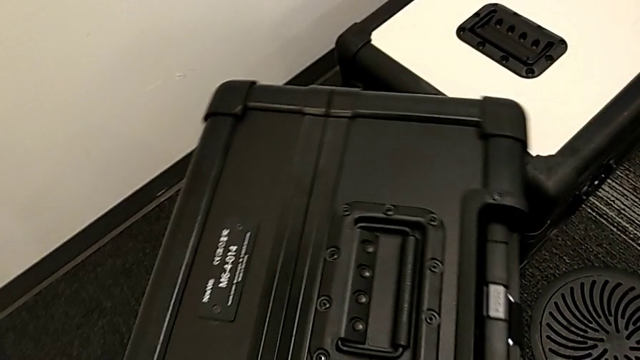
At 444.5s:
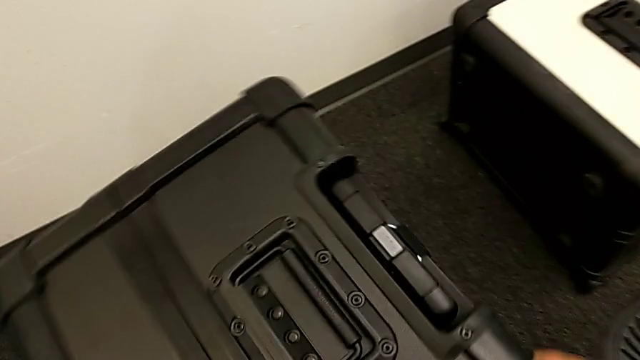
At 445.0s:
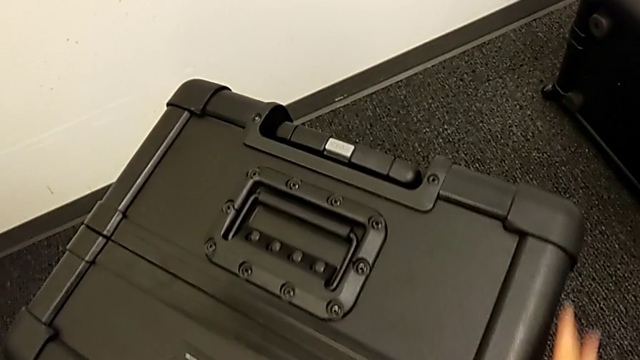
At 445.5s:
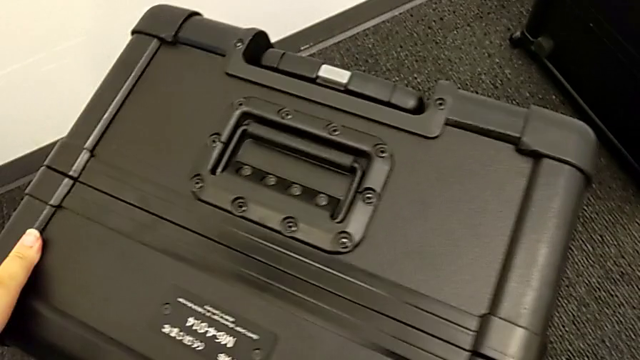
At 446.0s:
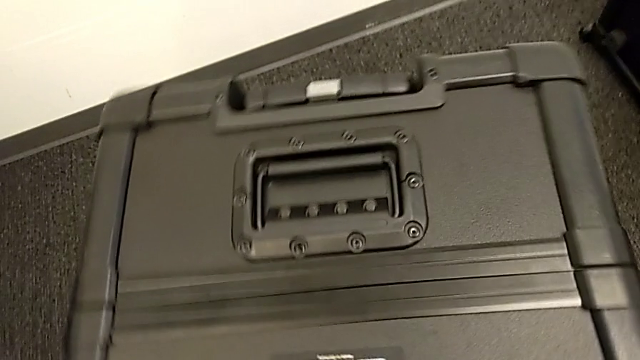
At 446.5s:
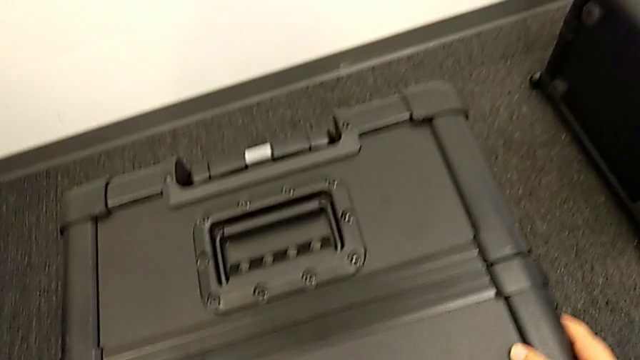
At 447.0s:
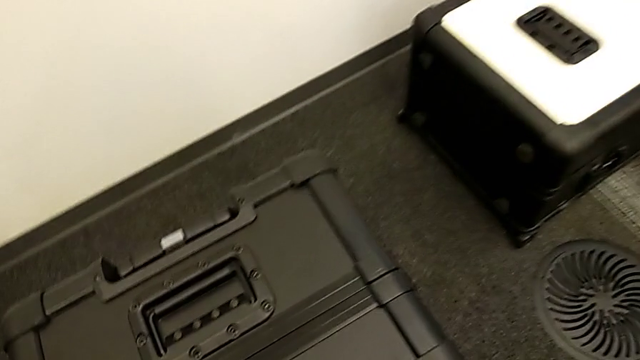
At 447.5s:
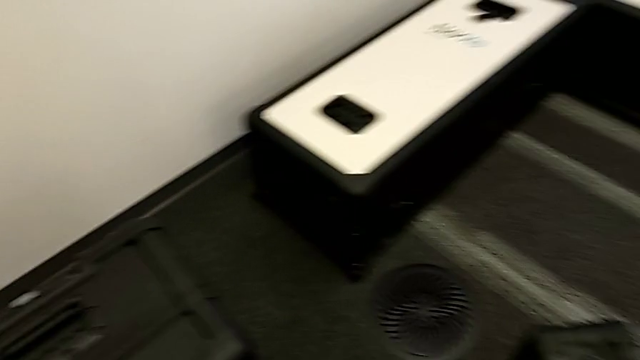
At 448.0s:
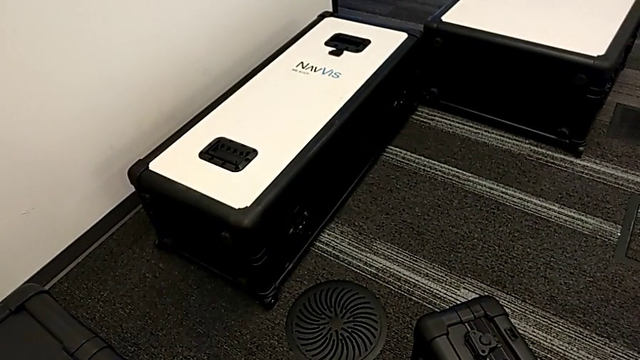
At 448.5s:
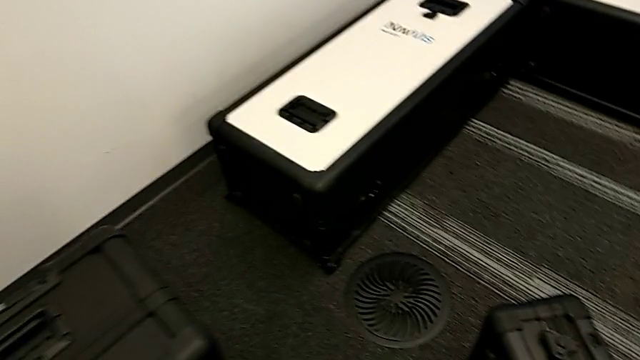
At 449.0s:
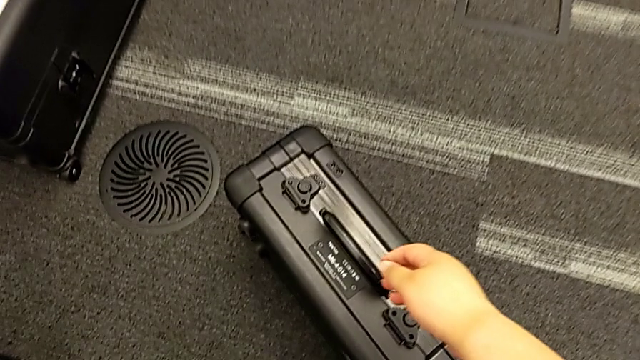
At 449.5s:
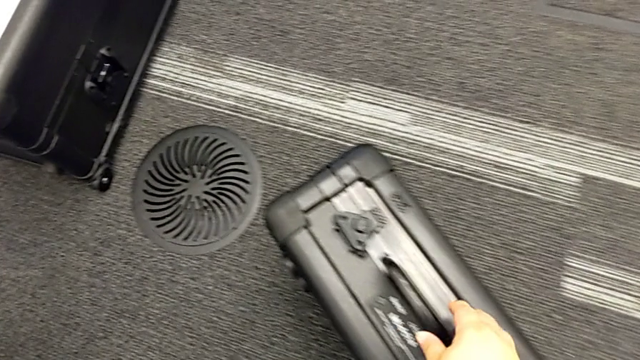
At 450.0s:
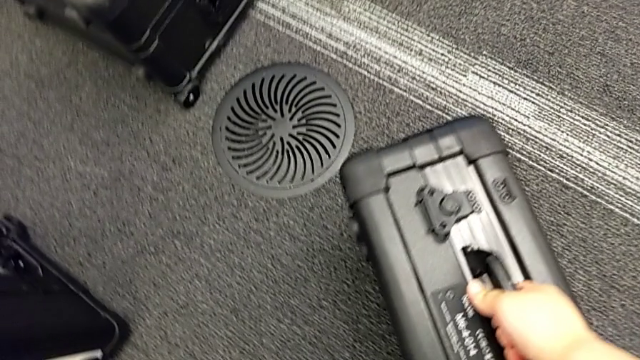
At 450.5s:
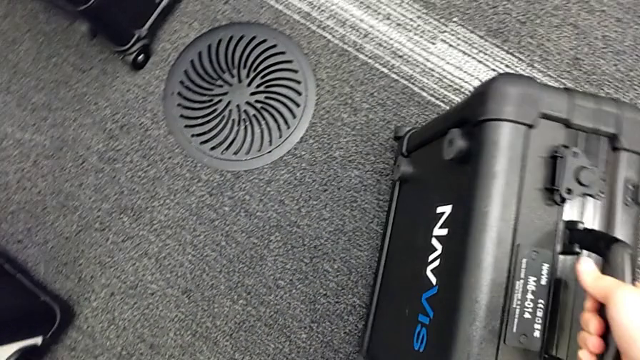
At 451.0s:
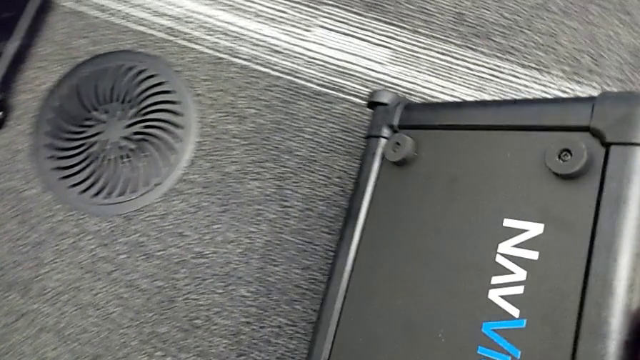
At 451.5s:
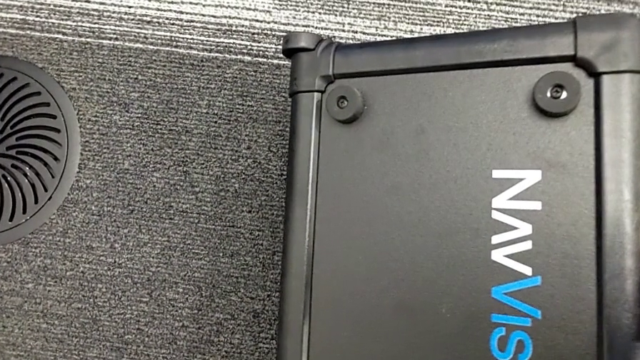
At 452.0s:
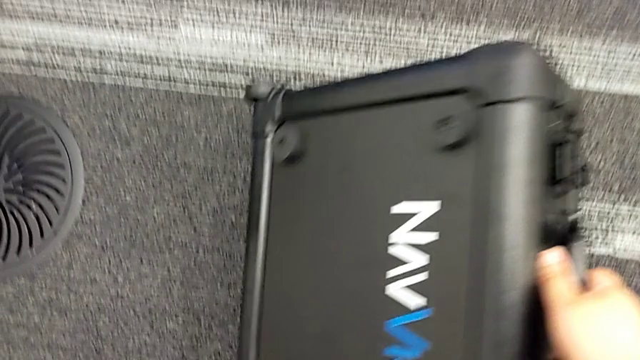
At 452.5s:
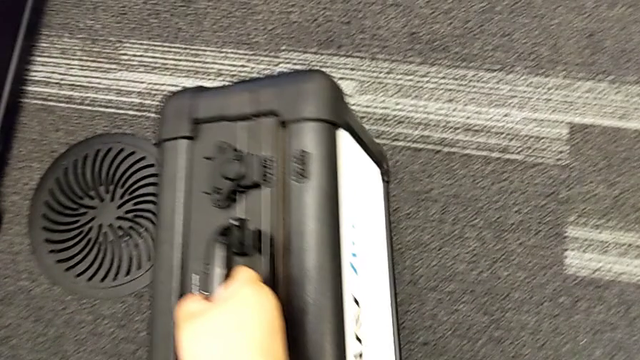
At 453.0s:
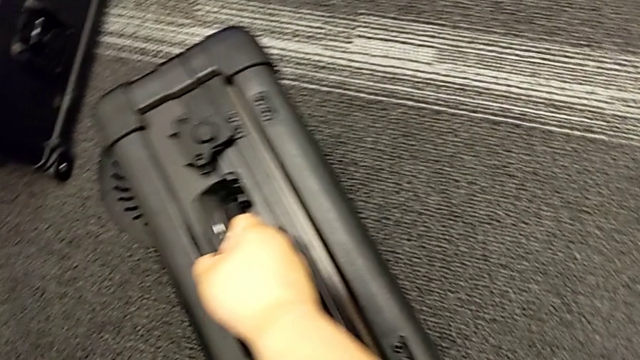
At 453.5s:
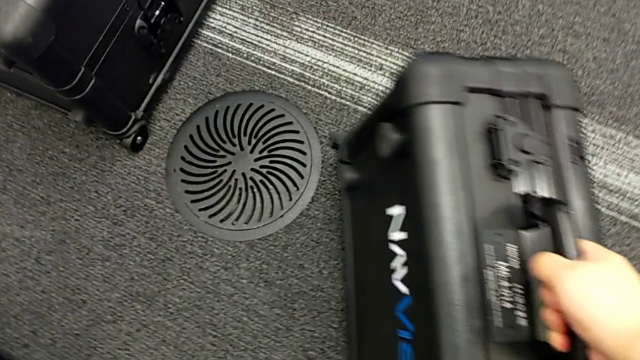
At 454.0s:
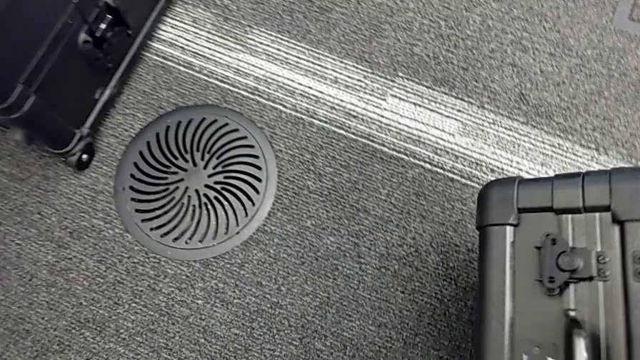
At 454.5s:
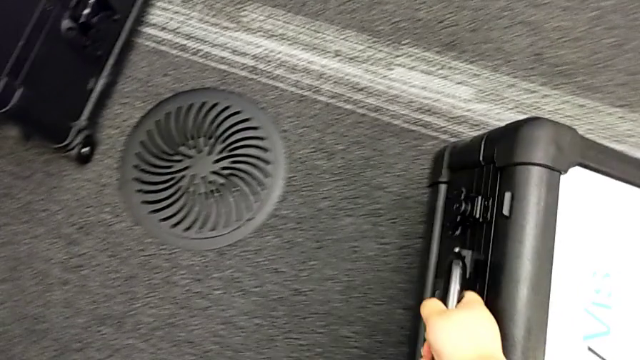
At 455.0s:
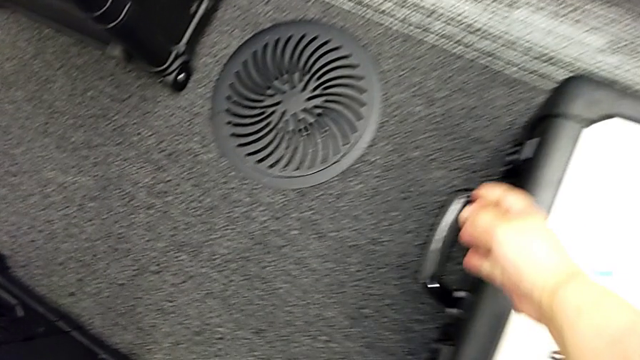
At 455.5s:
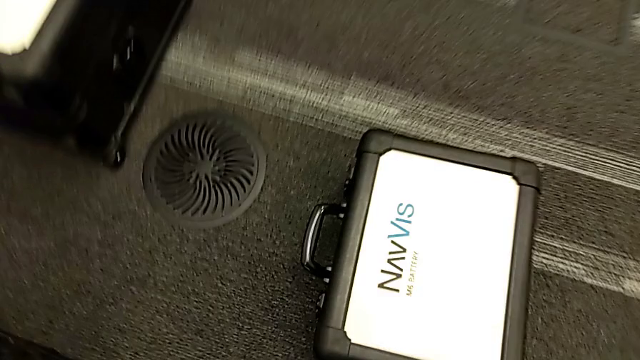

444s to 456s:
The camera wearer is laying the box down. They slide the head box and place the battery box.

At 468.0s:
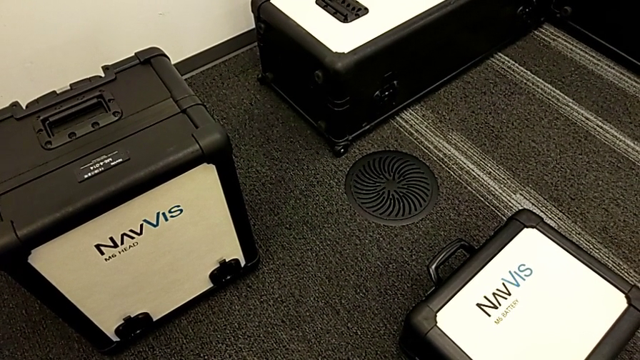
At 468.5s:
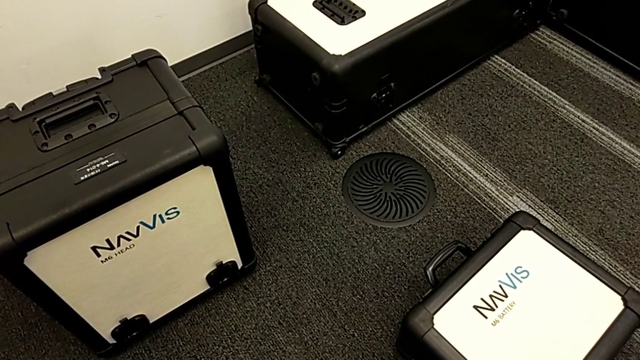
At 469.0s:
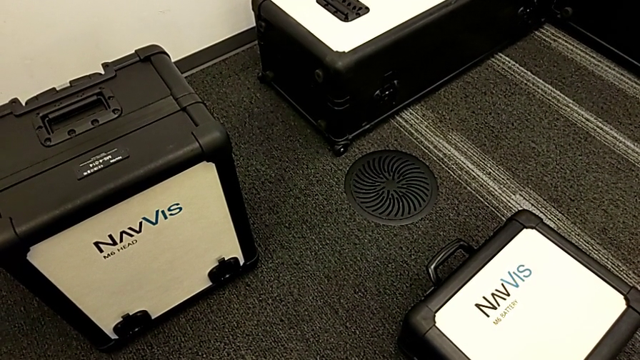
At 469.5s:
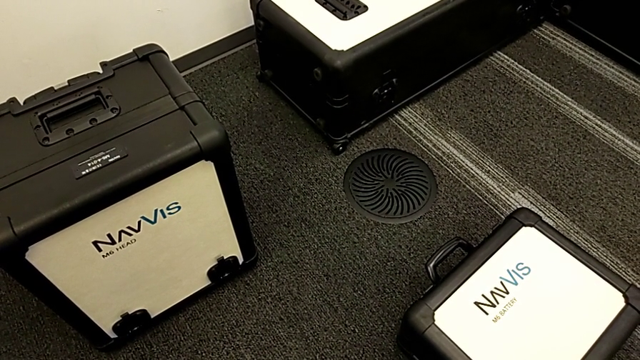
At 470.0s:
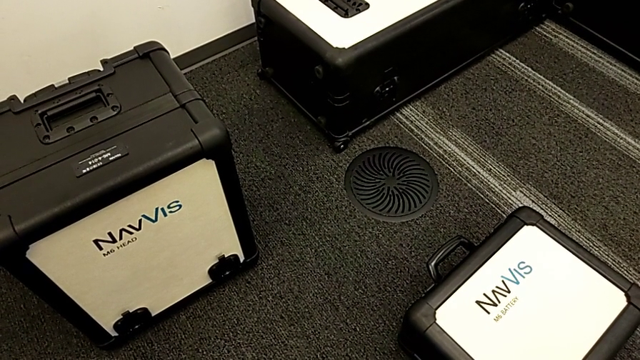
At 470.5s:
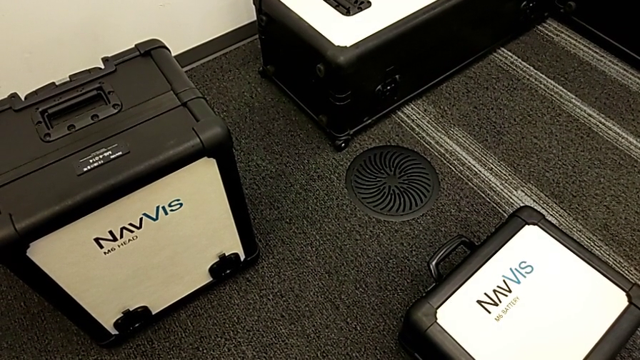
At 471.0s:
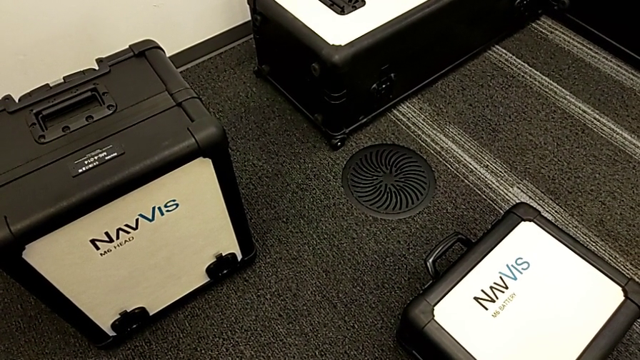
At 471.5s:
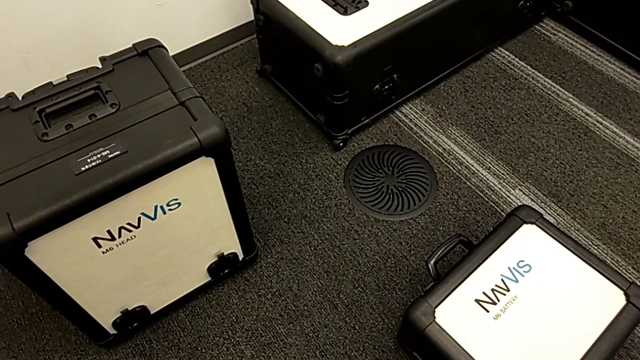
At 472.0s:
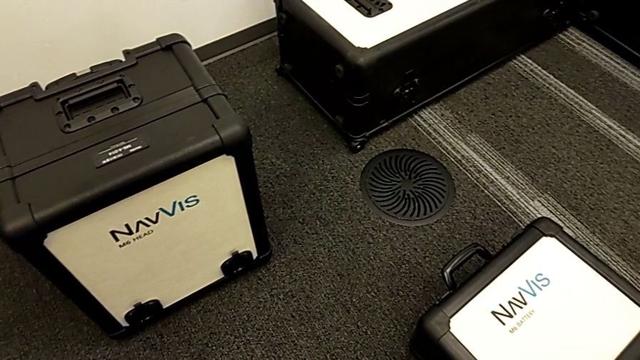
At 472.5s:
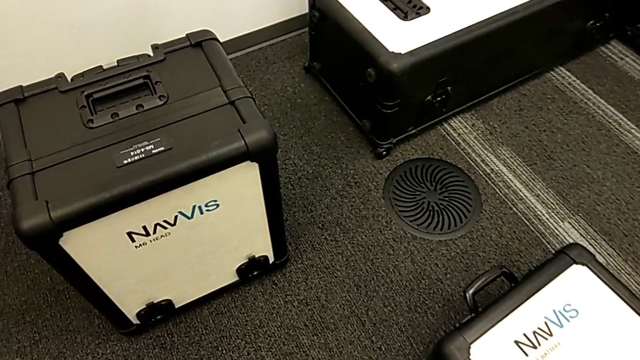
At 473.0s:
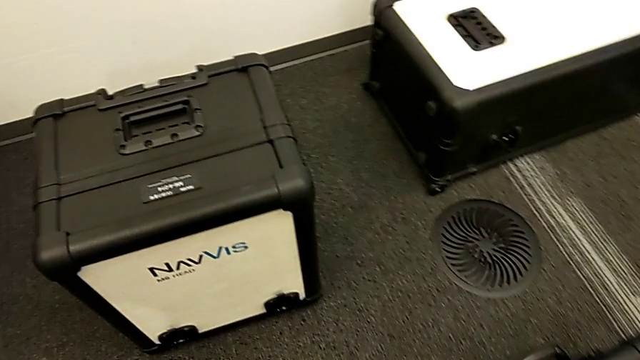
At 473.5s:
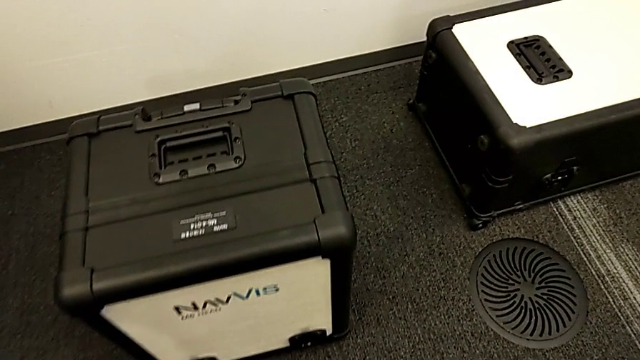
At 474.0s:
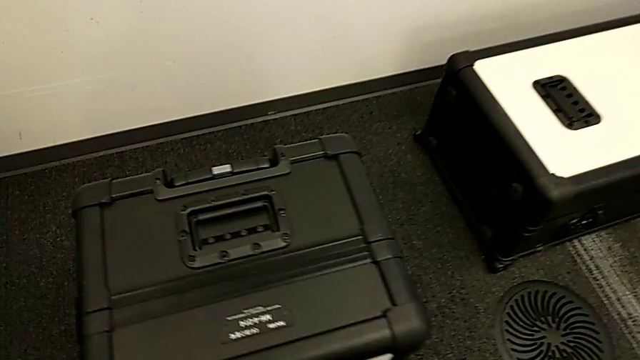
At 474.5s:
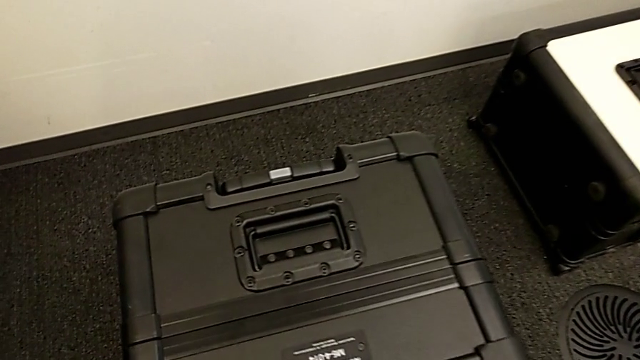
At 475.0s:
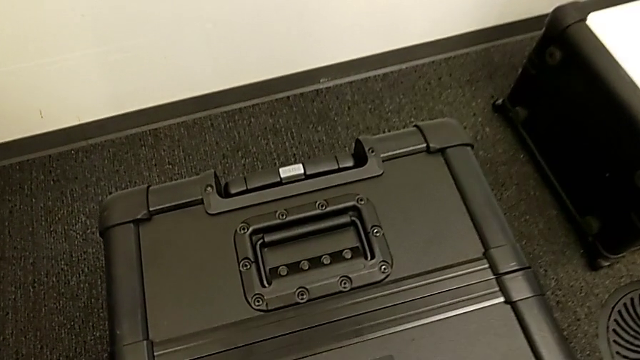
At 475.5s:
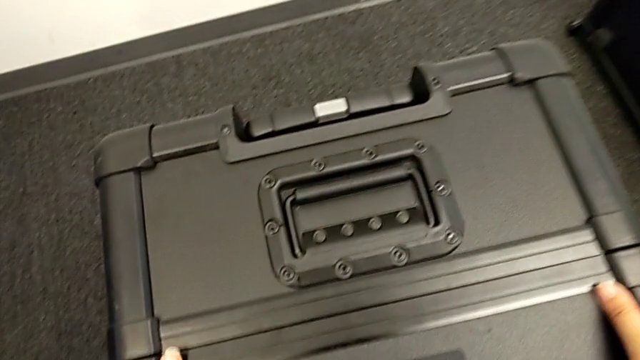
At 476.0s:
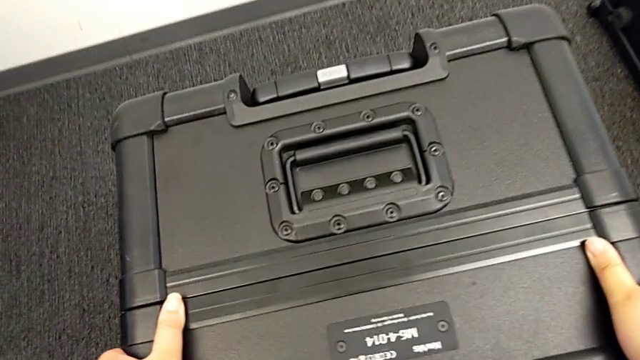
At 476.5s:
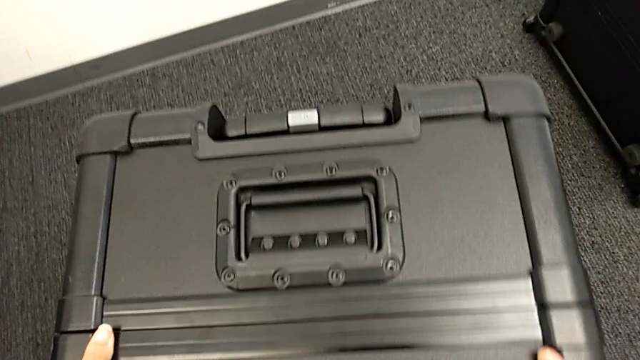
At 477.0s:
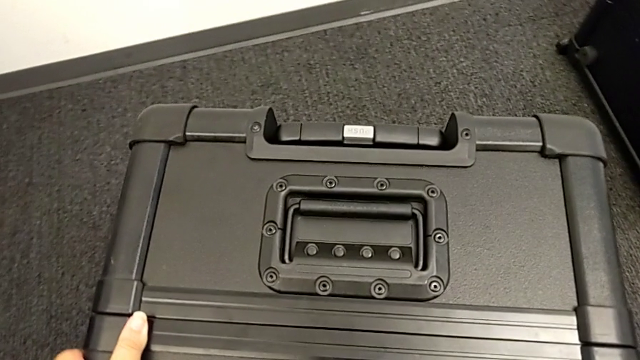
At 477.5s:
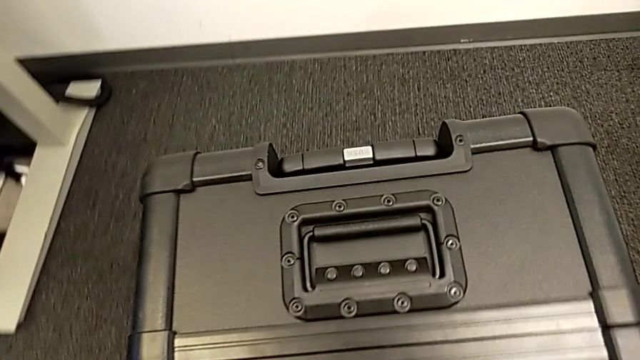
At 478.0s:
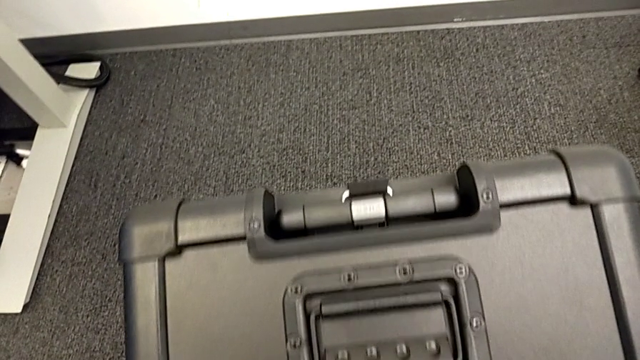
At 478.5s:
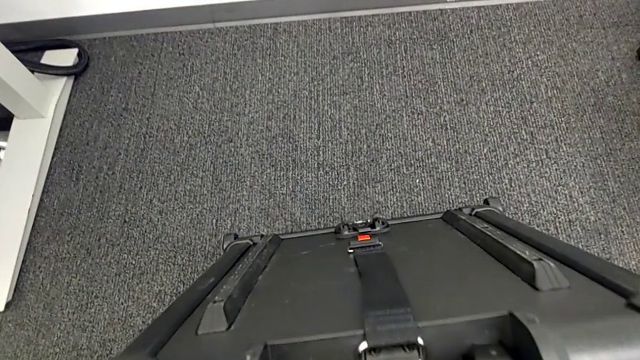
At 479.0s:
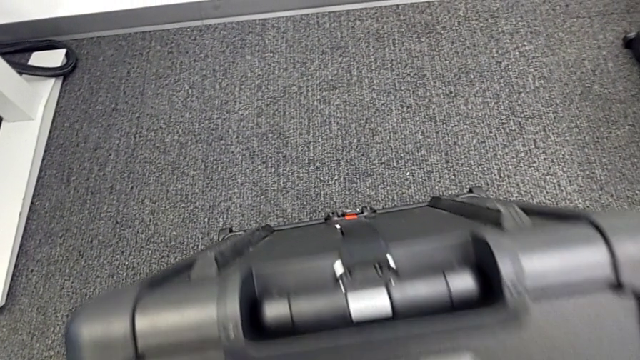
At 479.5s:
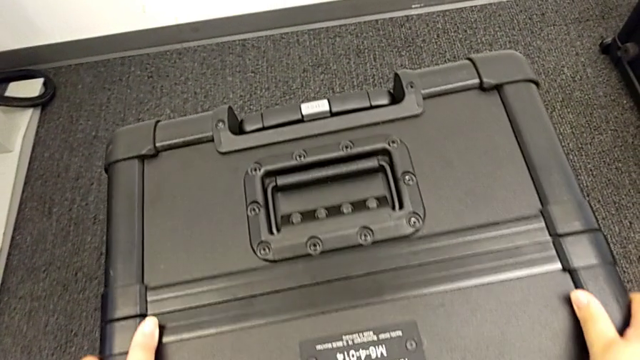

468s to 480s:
The camera wearer is laying the box down. They begin to slide the head box.
